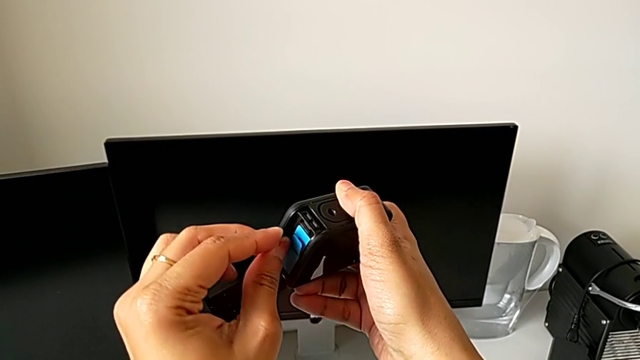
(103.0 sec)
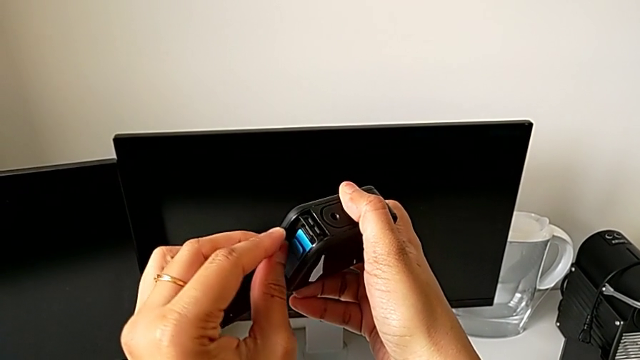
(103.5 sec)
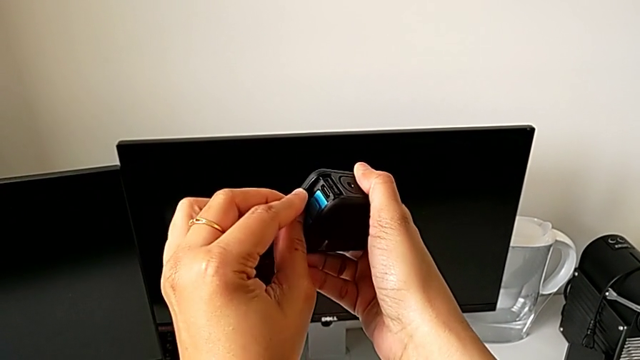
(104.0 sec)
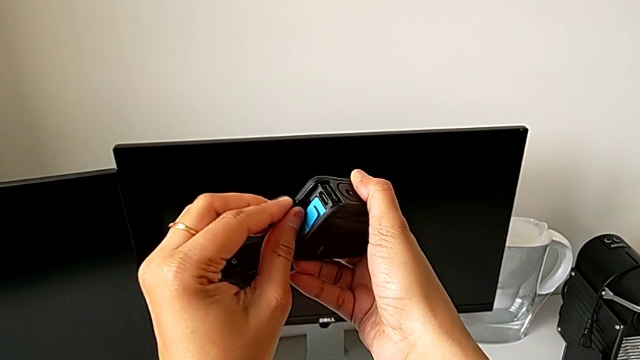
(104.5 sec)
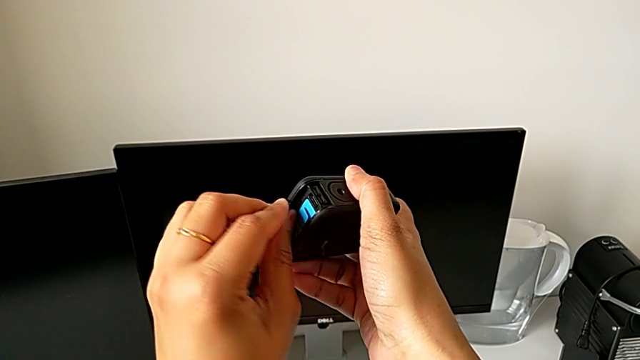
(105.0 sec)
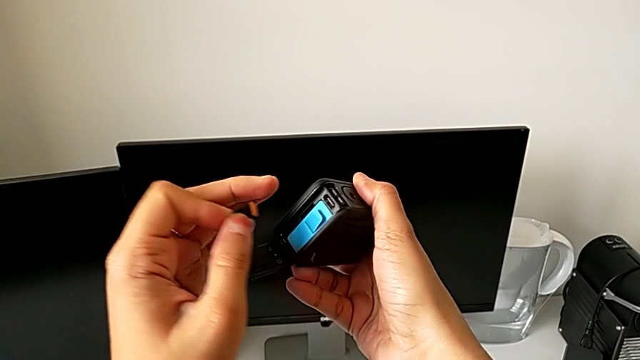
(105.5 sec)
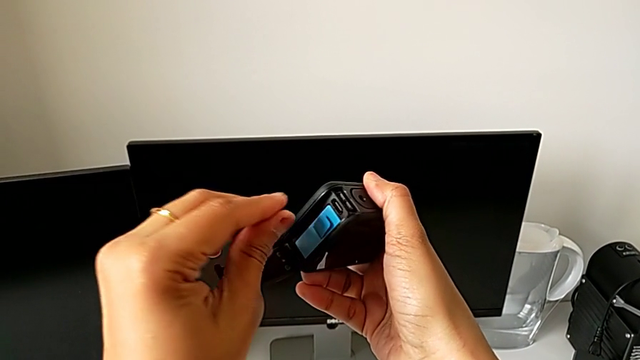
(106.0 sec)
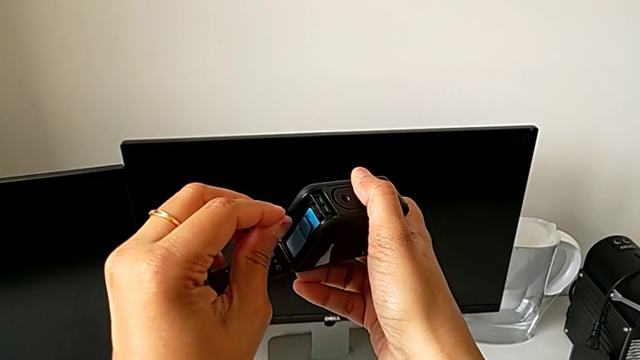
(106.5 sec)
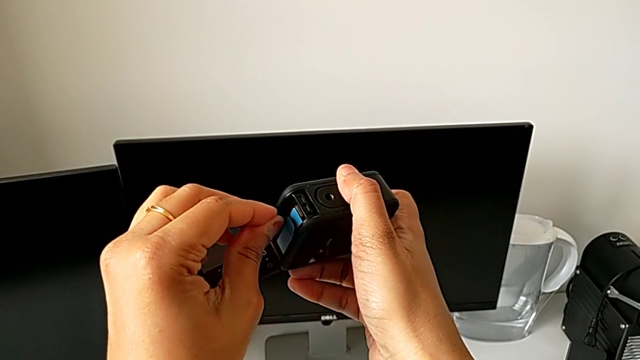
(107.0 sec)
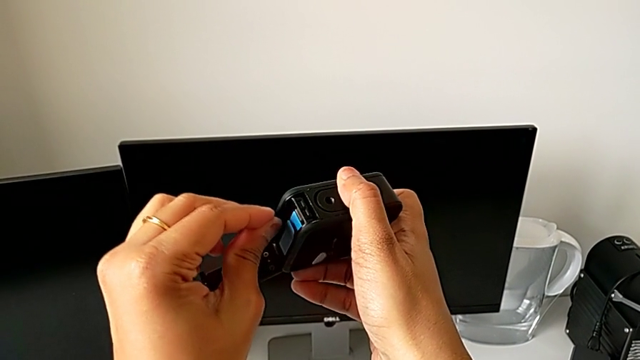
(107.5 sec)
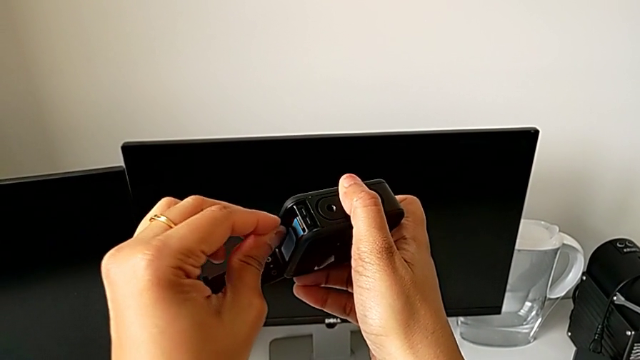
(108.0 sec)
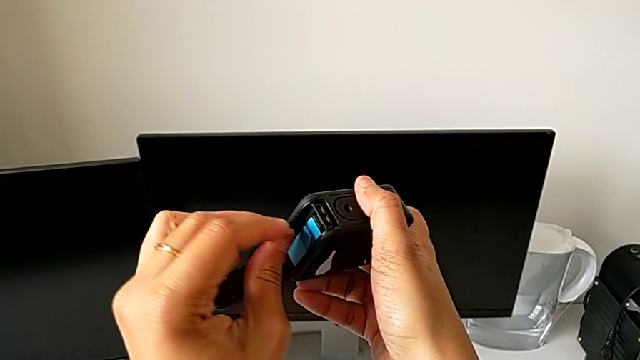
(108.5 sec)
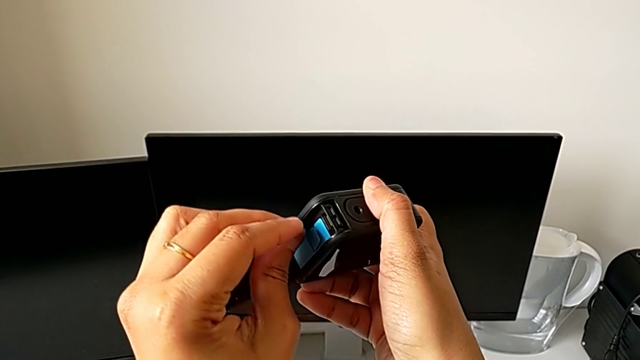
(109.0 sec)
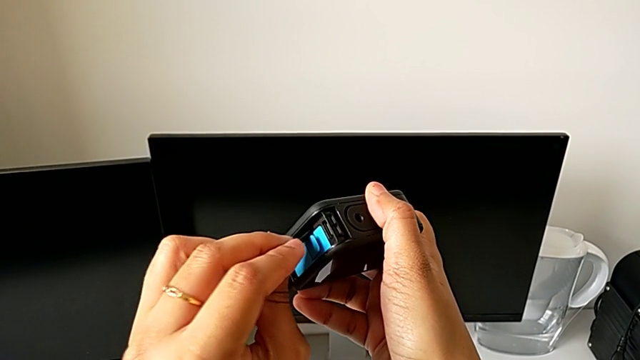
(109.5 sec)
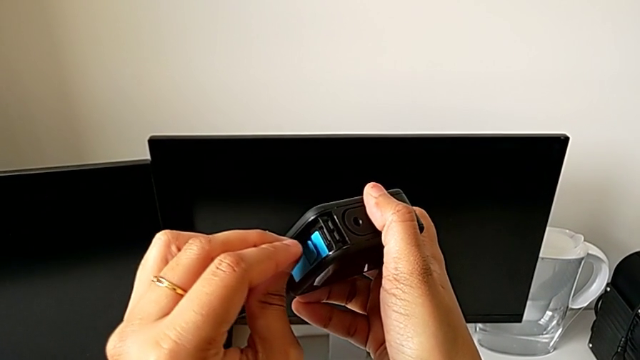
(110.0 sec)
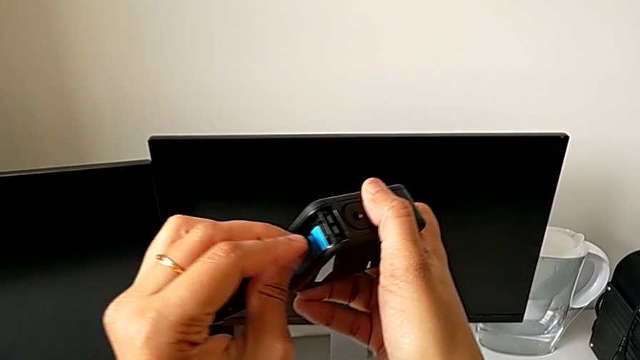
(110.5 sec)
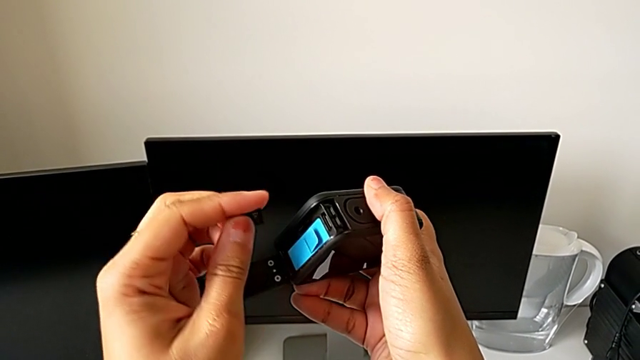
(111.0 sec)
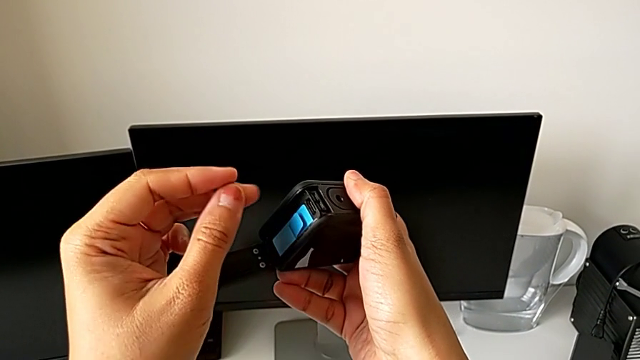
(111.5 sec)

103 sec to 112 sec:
The camera wearer is inserting the micro SD card. They wrongly insert the SD card, flip it, wrongly insert it and flip it.

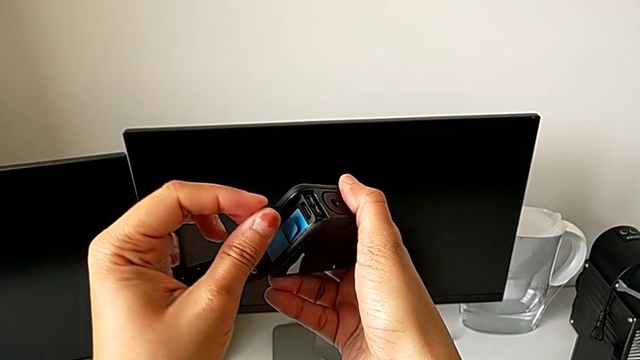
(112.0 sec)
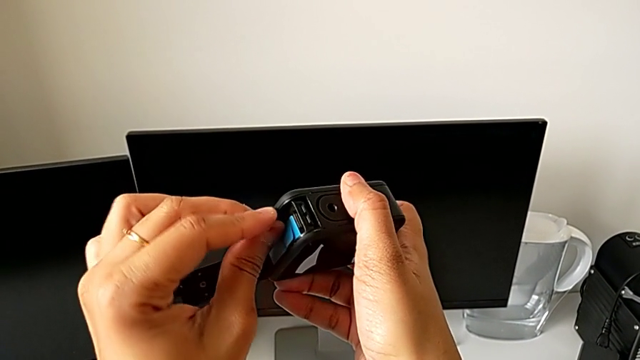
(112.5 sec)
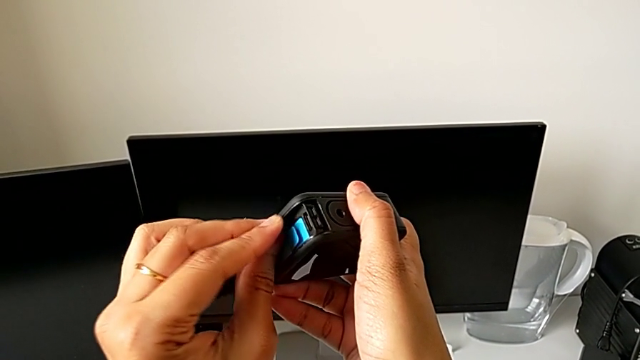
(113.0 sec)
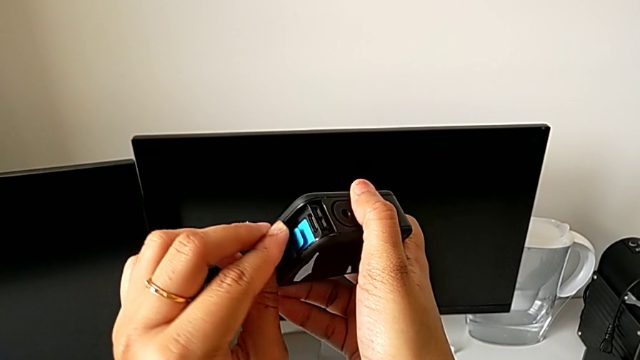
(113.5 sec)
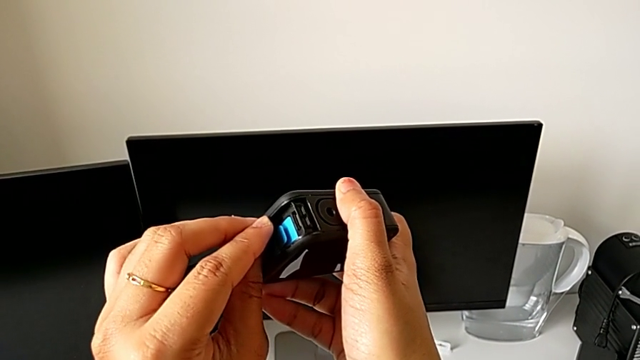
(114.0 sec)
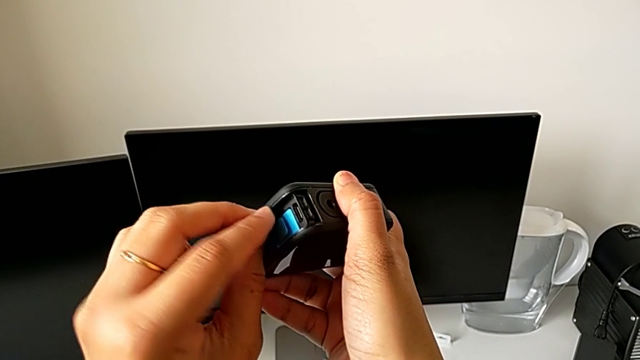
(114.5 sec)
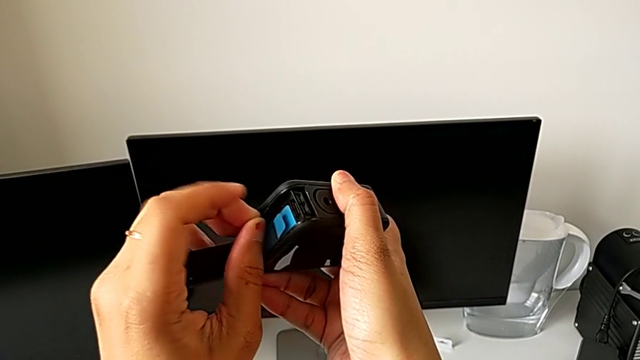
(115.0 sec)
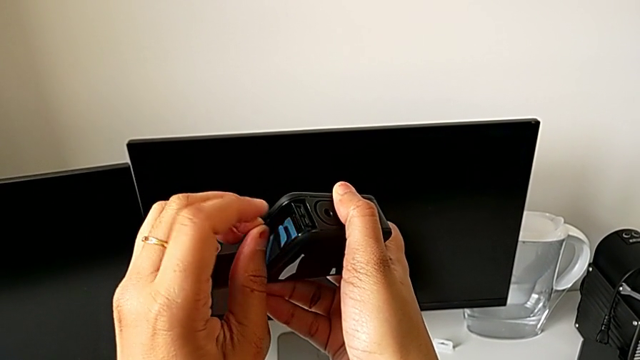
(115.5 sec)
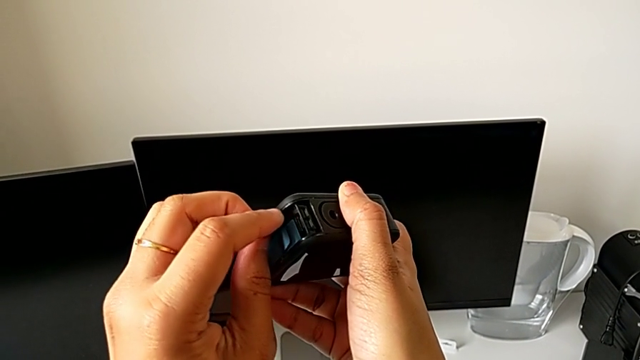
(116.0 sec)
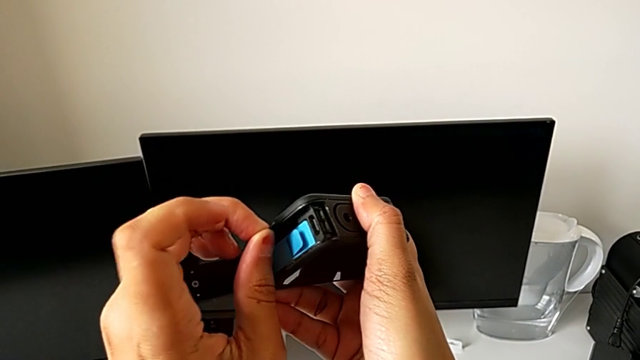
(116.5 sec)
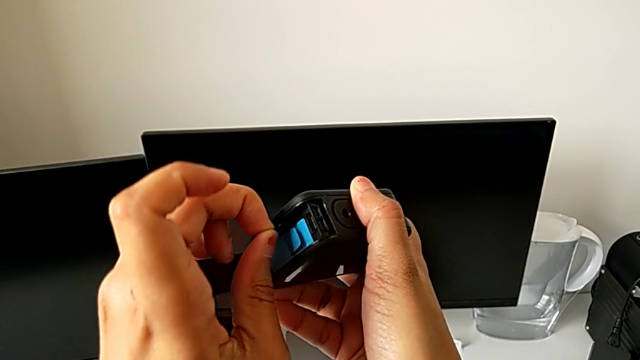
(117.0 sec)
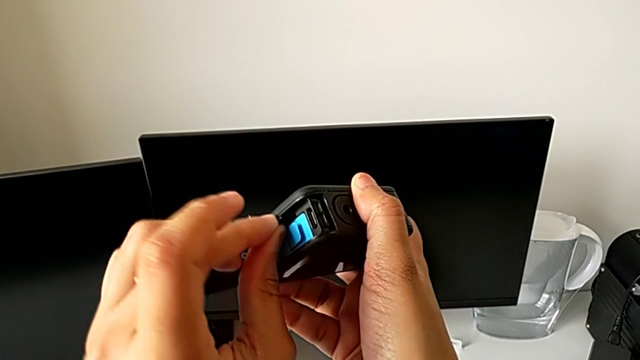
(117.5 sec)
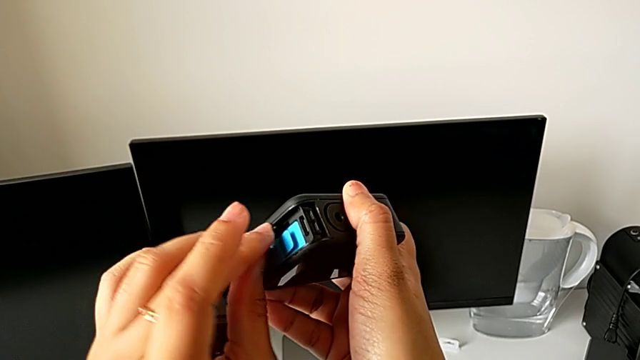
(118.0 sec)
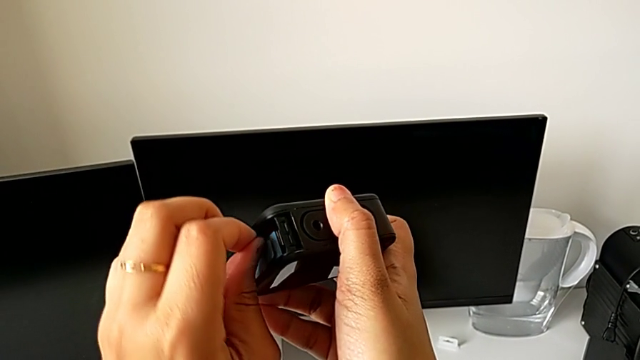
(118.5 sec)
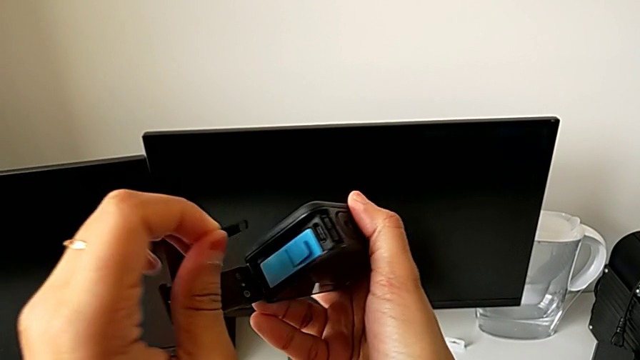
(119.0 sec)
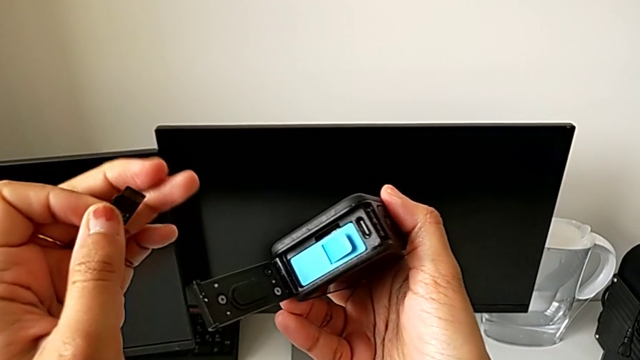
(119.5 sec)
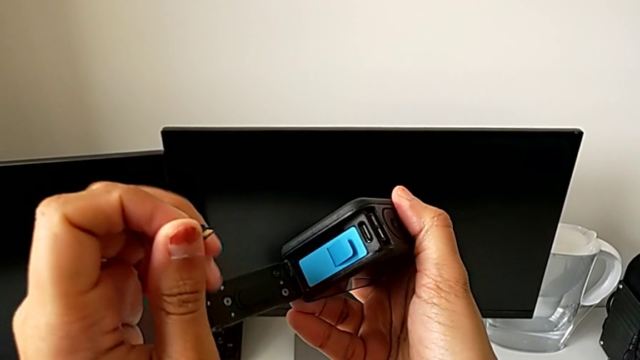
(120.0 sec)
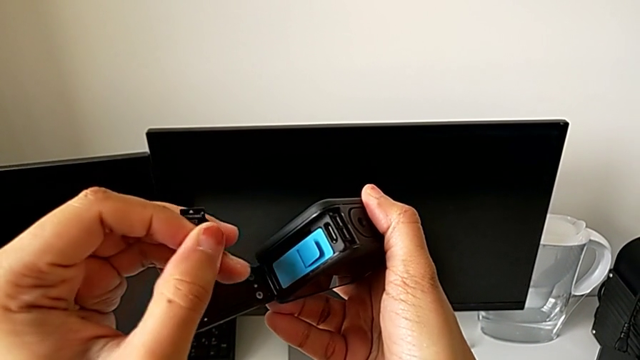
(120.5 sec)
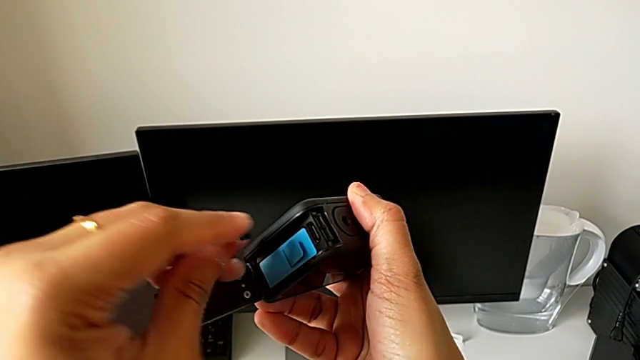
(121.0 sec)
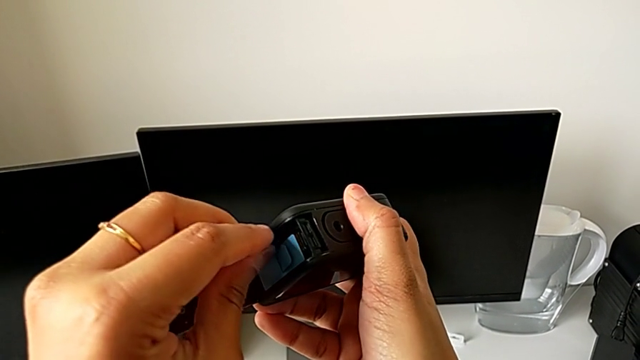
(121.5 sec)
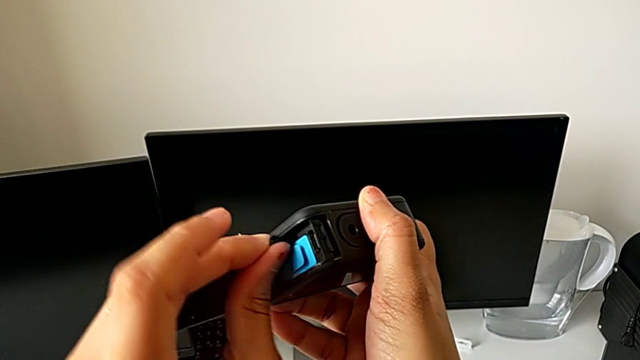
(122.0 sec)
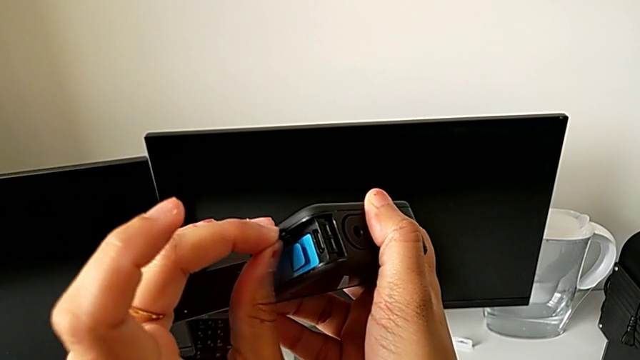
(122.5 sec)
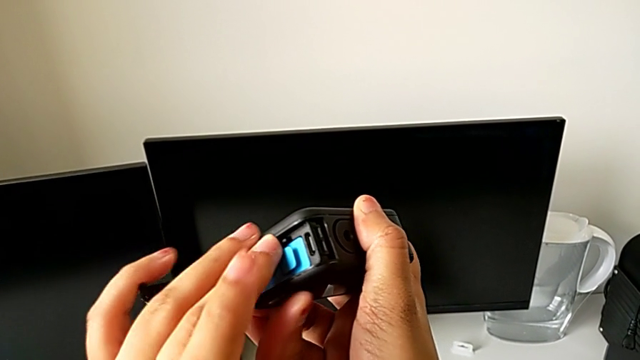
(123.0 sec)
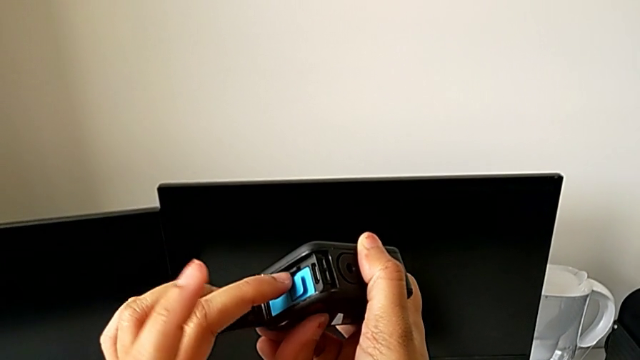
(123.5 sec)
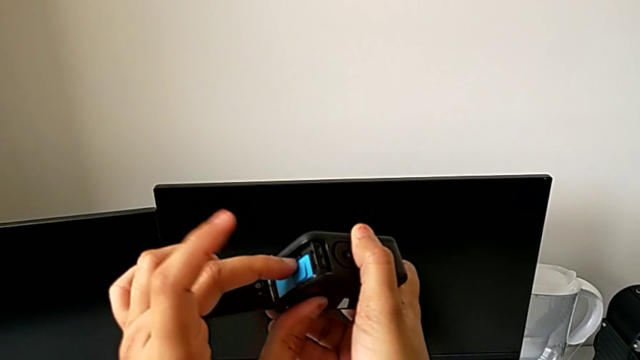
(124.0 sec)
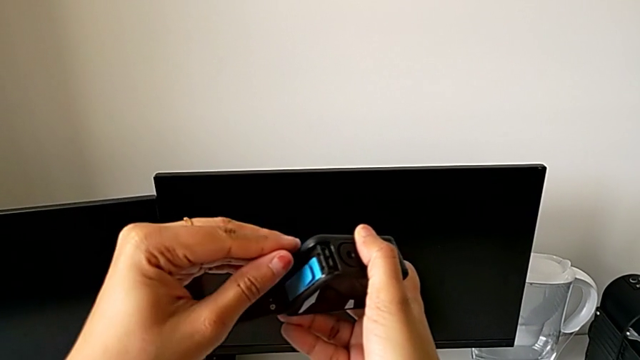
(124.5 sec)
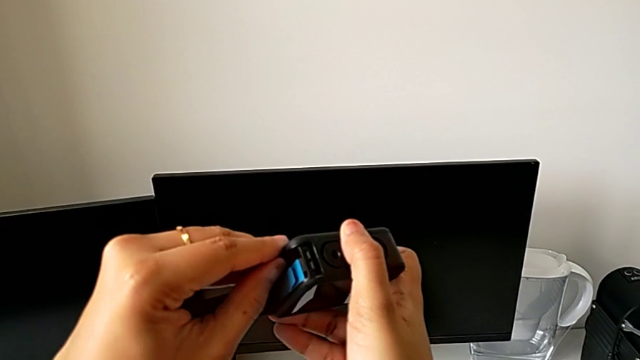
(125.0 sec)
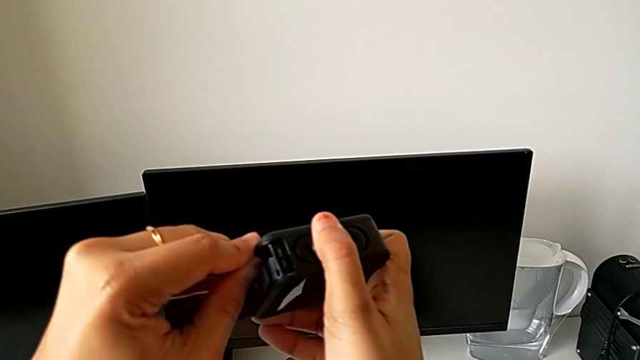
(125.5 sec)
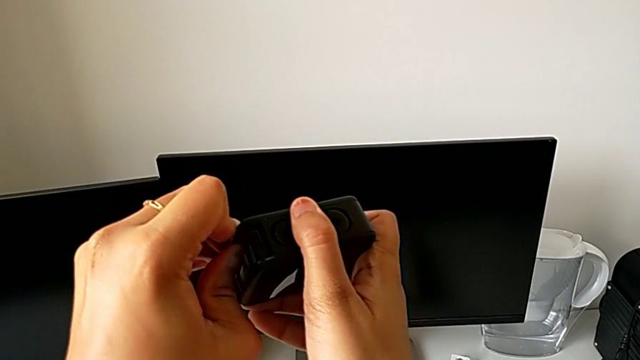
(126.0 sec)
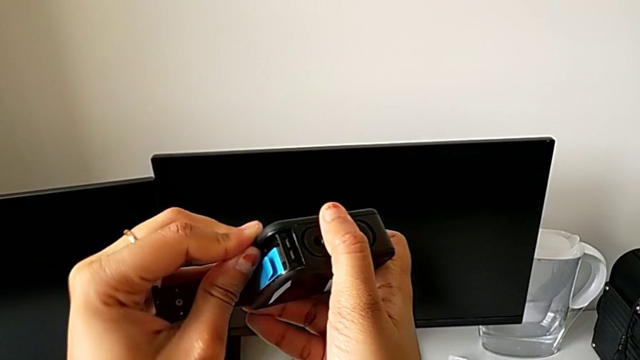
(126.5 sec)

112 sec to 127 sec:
The camera wearer is inserting the micro SD card. They wrongly insert the SD card, flip it and insert it.
